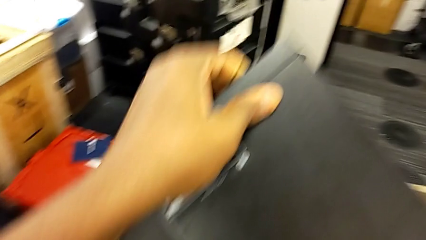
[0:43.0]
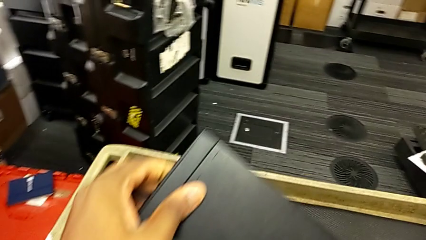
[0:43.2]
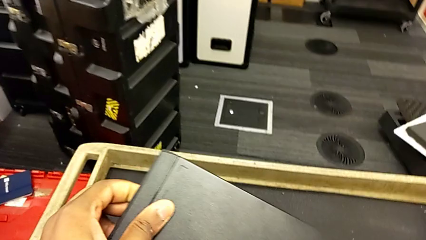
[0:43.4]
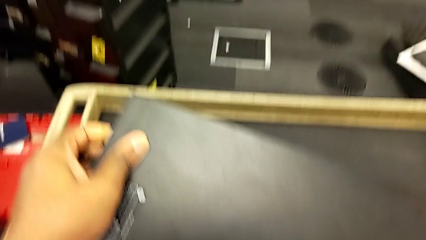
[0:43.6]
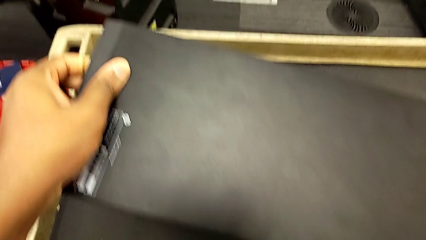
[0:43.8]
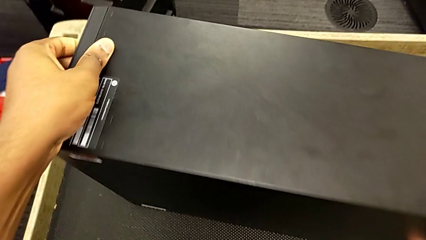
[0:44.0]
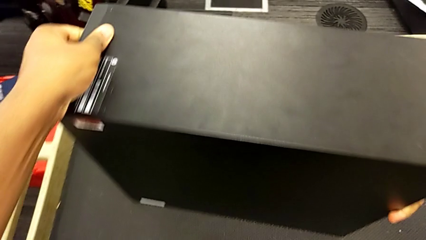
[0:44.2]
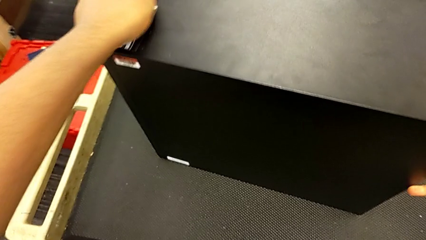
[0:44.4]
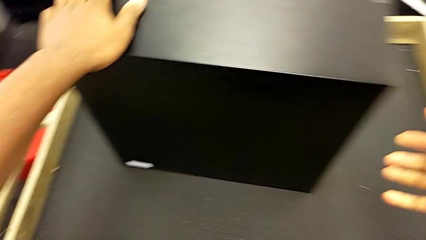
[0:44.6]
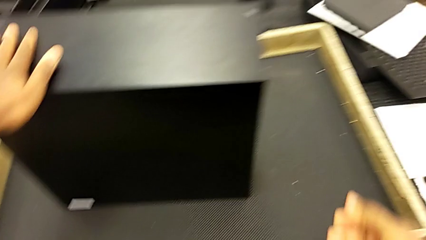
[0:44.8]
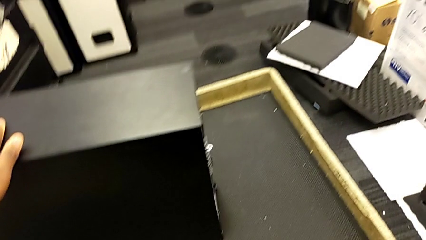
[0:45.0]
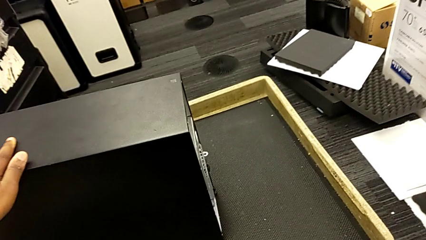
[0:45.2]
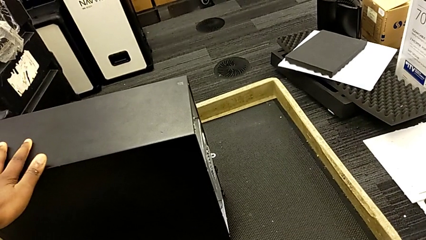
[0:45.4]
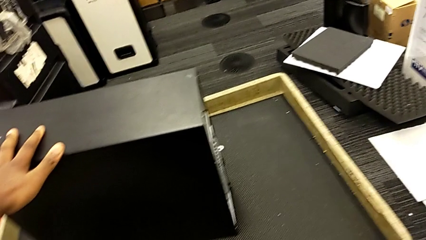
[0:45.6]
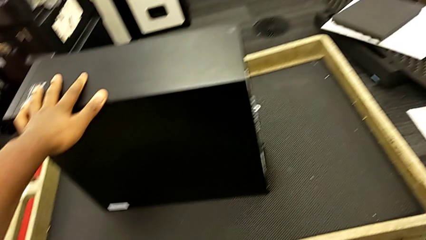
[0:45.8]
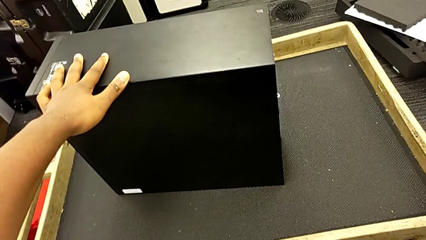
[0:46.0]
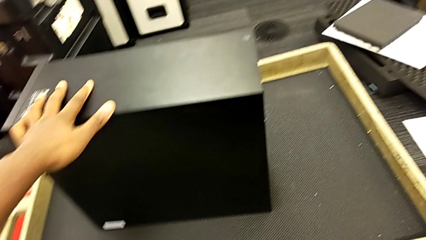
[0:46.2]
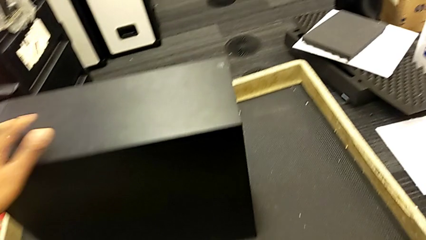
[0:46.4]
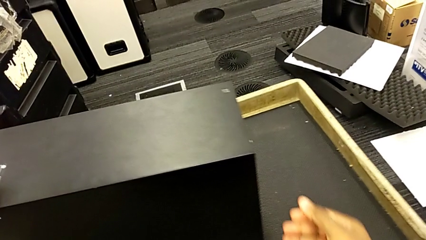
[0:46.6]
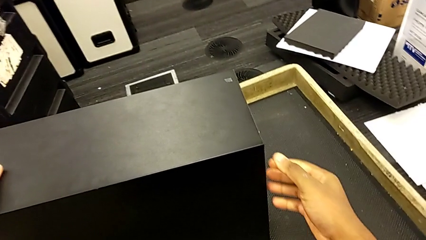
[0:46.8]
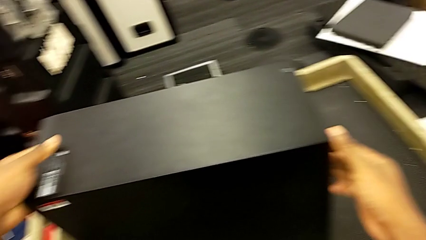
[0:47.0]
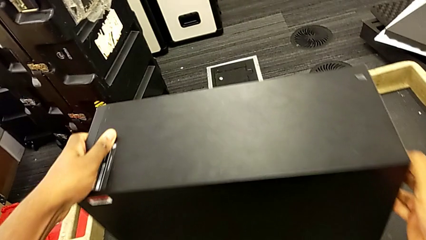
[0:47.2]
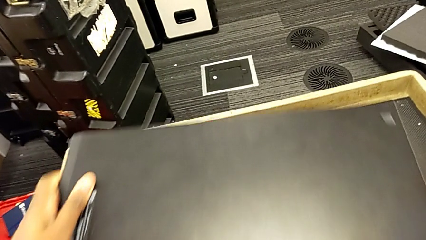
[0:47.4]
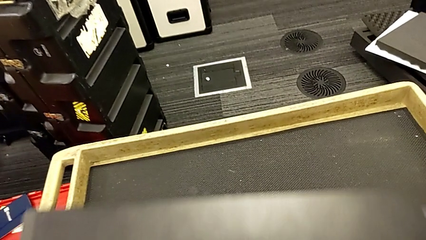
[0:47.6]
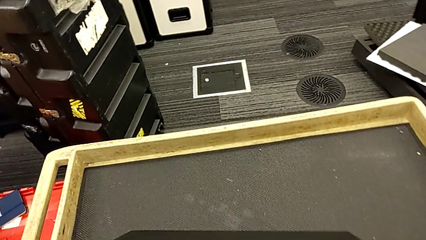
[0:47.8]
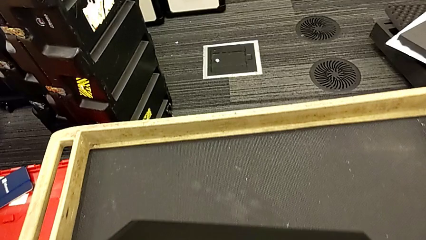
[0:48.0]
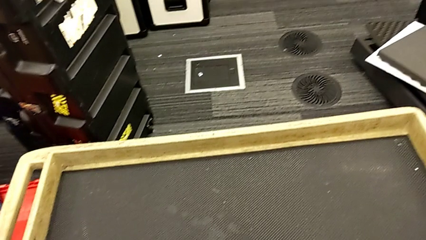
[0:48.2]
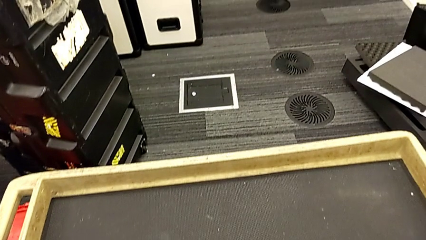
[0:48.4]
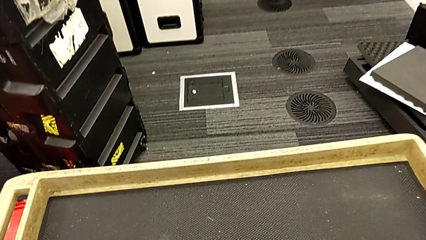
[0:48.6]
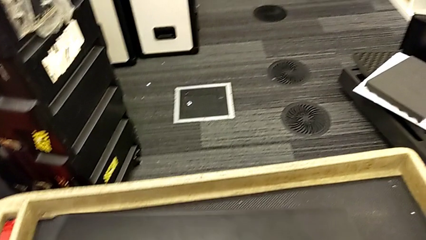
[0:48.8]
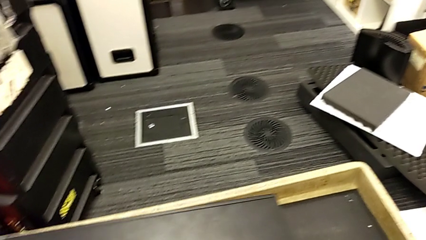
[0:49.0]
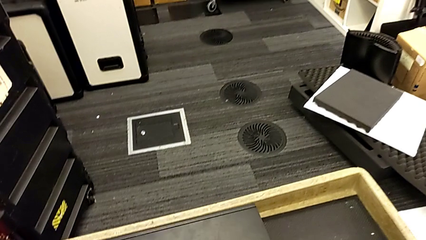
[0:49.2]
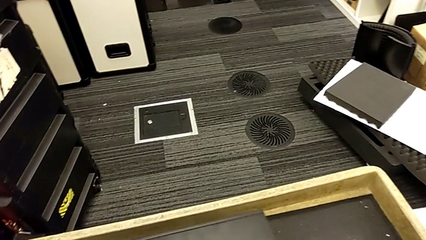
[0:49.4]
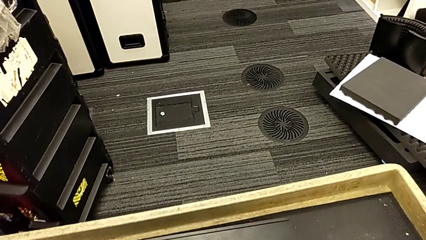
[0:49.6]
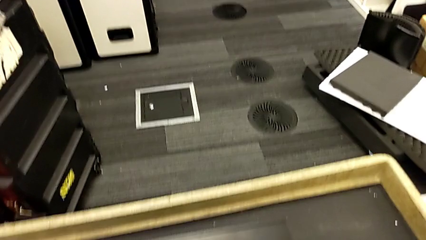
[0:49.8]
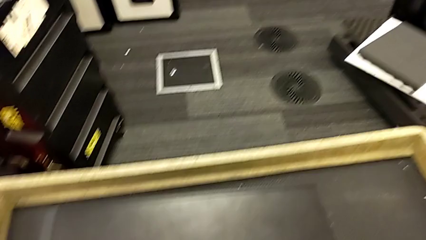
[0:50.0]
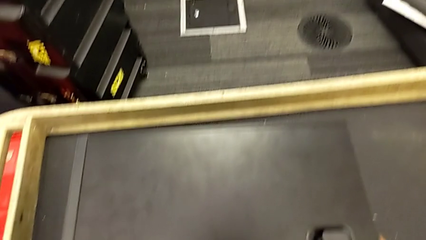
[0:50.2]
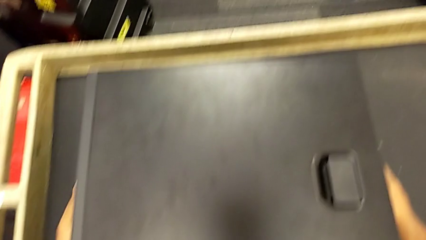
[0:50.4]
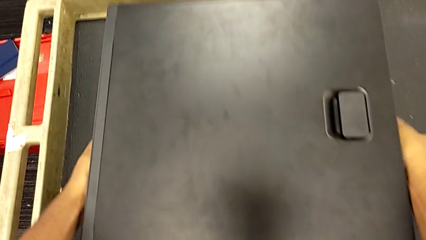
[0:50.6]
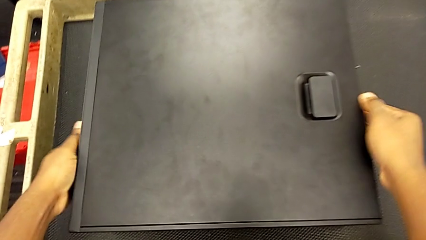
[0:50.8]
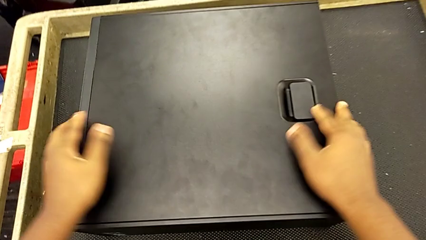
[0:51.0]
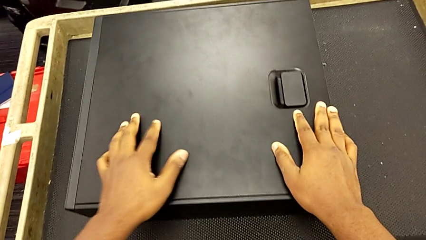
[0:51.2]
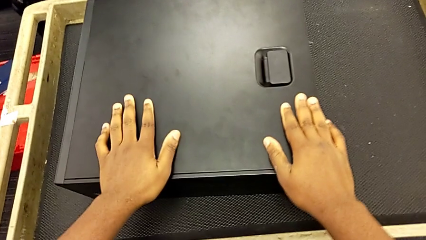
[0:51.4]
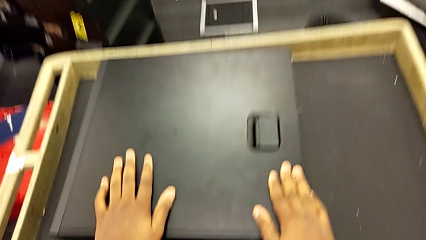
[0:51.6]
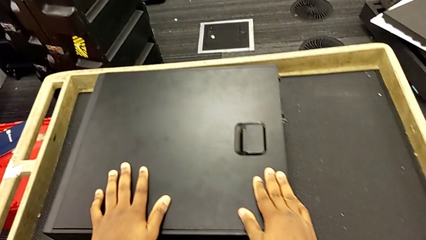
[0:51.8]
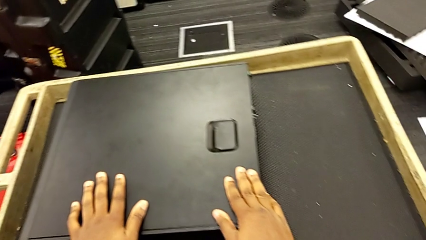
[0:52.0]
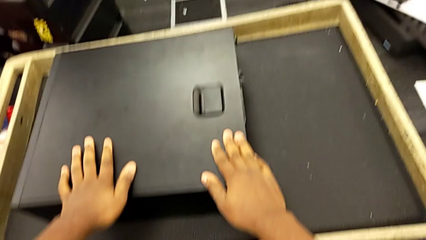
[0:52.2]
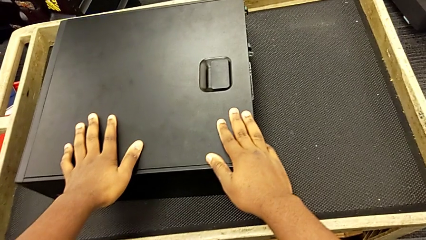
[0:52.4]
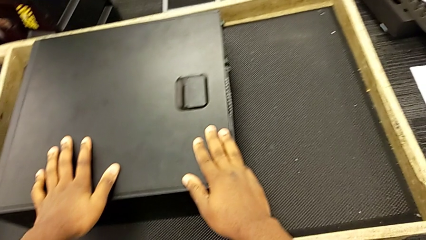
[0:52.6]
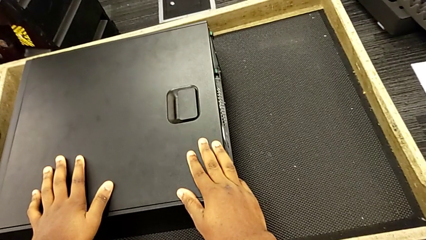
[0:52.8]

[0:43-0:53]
The camera wearer is placing the computer tower on the table. They place the computer tower and grab it.

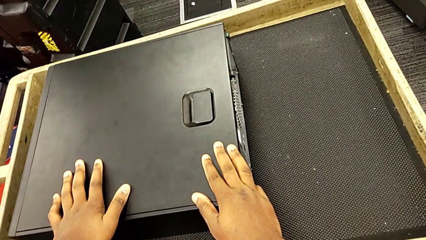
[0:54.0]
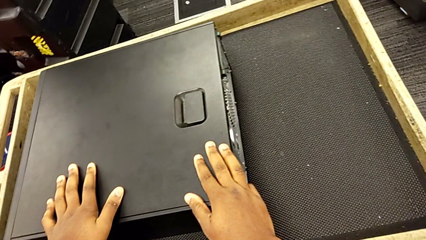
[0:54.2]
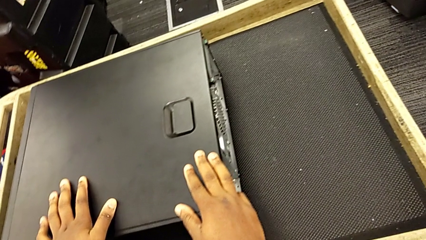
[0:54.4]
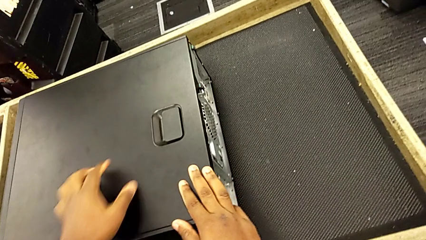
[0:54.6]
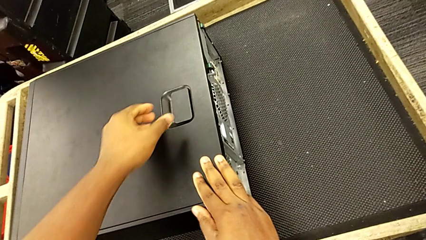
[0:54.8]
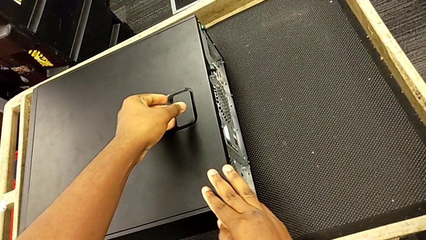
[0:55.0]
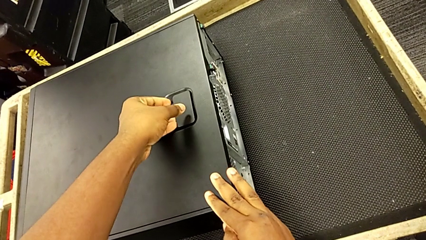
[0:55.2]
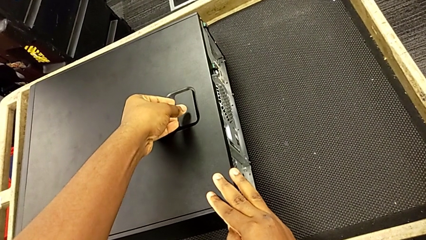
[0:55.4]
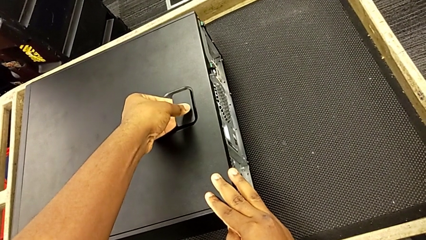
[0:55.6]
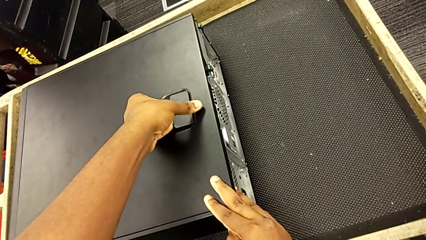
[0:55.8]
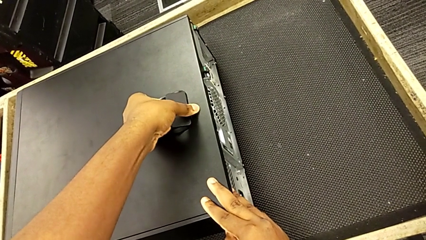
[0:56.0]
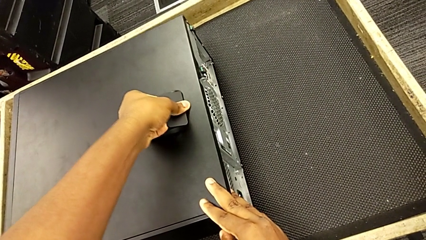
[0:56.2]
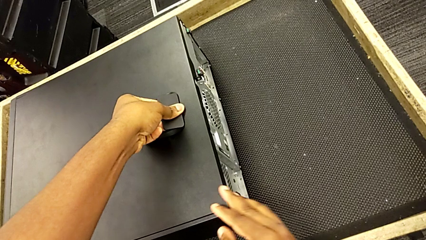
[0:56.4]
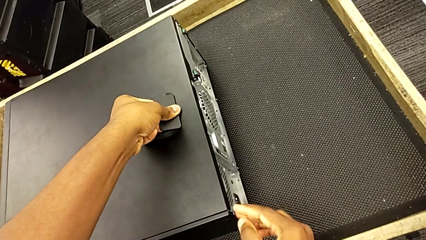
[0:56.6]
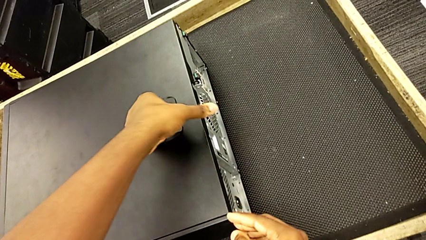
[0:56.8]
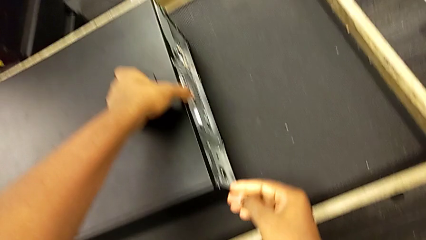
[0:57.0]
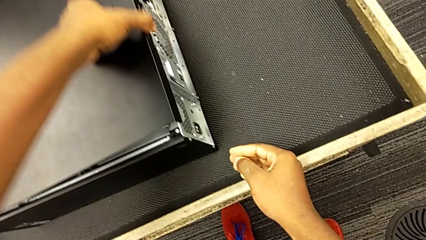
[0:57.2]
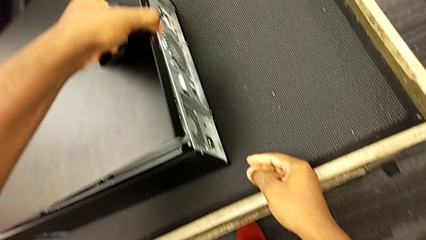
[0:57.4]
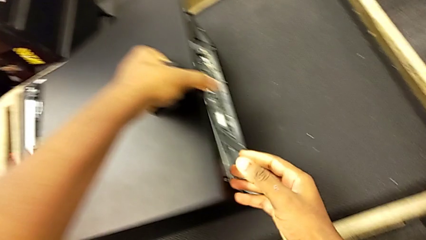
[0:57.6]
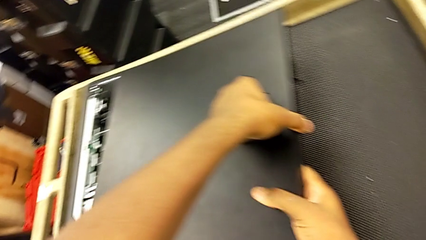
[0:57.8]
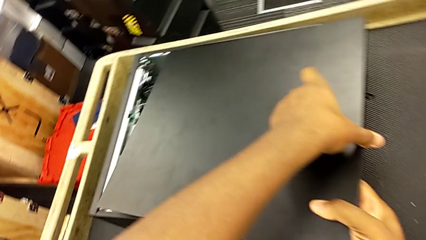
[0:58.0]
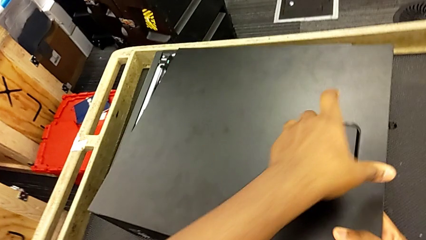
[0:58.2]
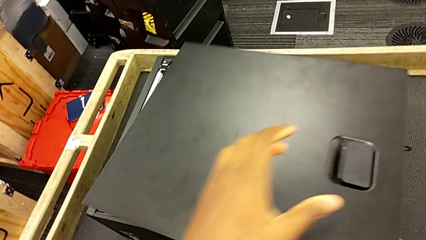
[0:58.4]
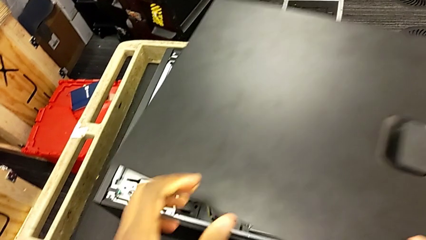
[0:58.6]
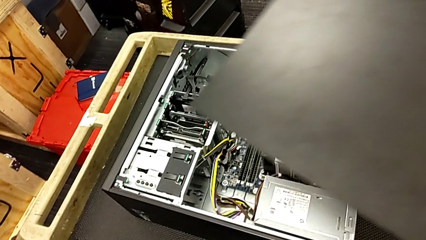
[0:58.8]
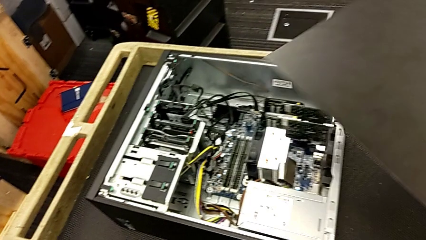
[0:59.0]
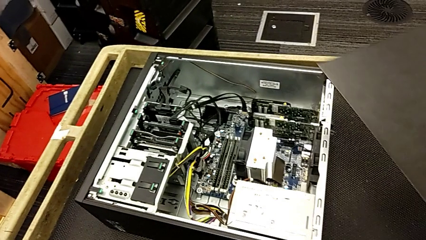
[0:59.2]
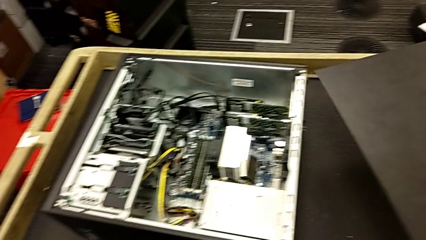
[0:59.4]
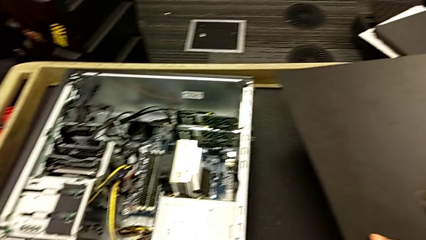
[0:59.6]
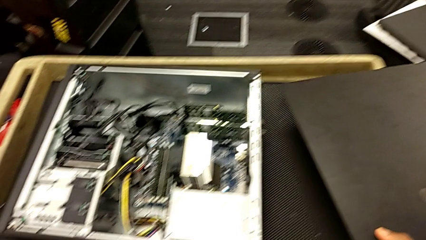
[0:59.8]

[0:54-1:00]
The camera wearer is opening the cover. They grab the cover, pull it and withdraw it.
